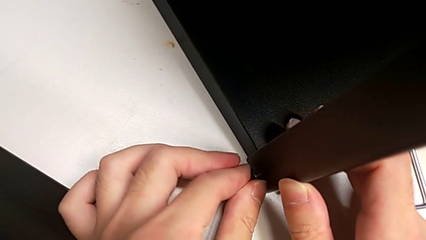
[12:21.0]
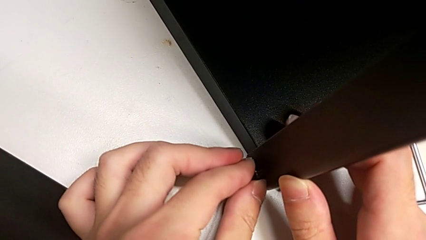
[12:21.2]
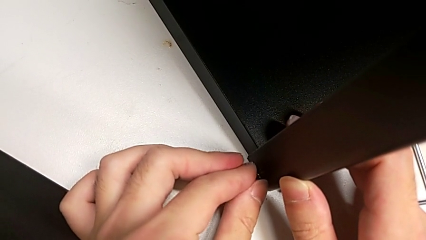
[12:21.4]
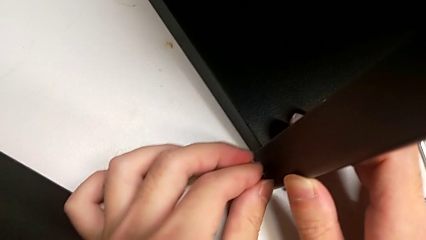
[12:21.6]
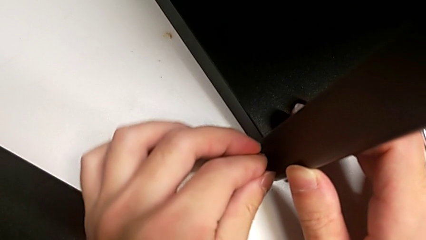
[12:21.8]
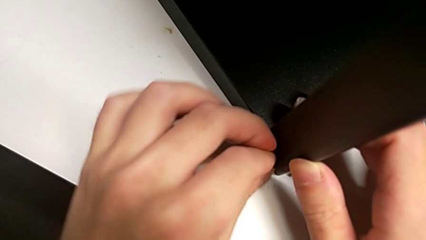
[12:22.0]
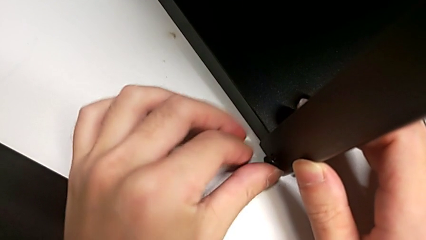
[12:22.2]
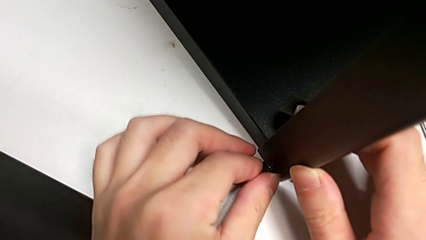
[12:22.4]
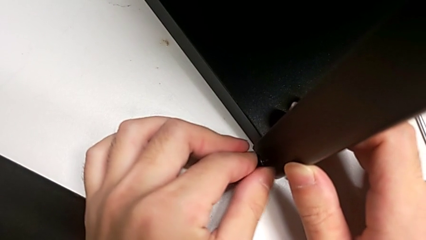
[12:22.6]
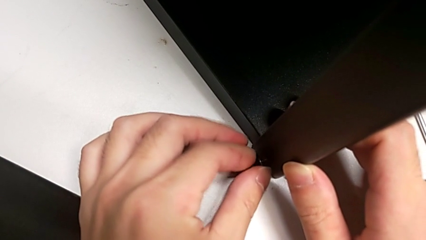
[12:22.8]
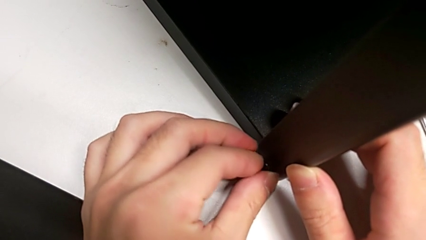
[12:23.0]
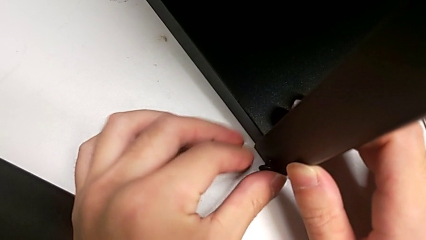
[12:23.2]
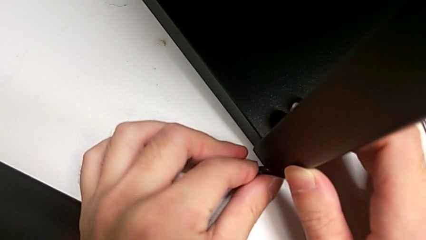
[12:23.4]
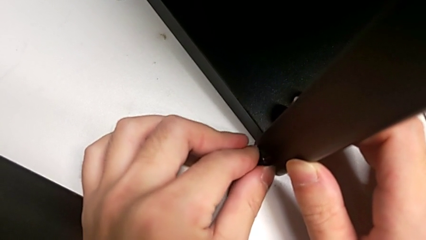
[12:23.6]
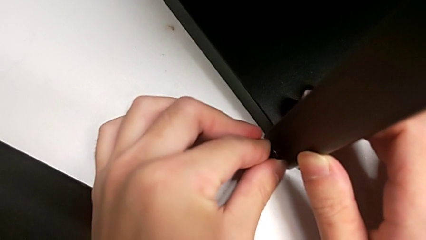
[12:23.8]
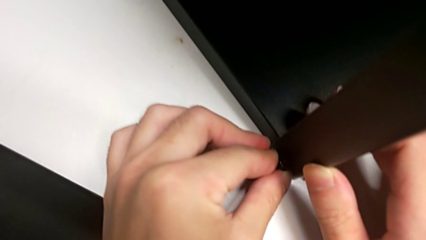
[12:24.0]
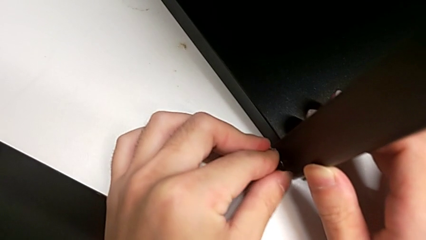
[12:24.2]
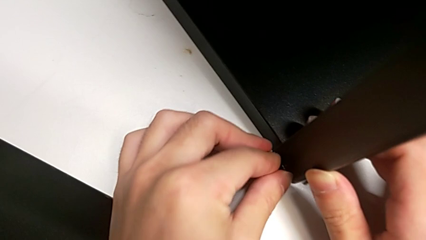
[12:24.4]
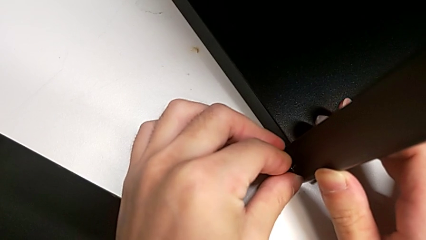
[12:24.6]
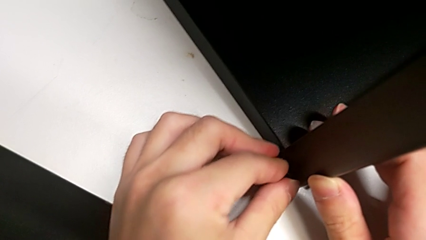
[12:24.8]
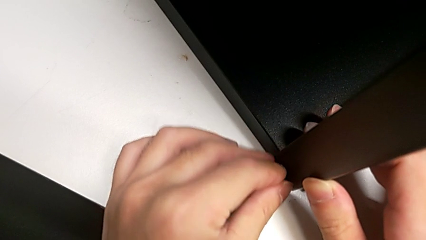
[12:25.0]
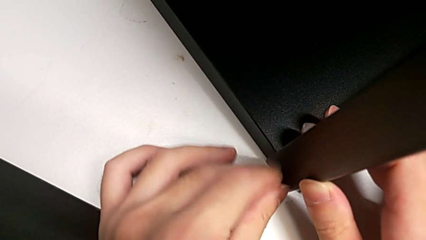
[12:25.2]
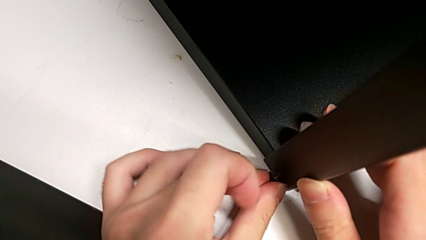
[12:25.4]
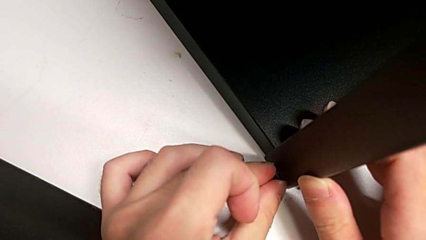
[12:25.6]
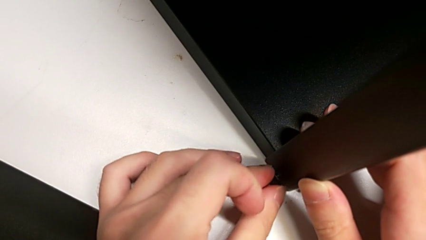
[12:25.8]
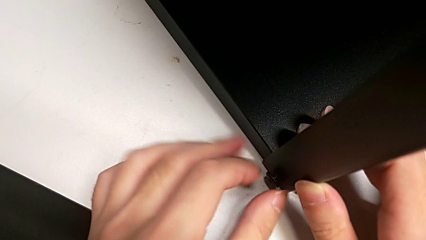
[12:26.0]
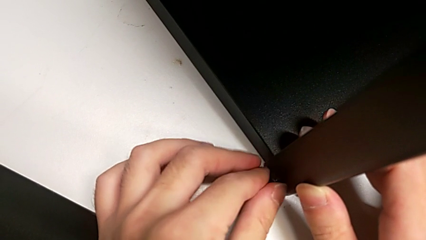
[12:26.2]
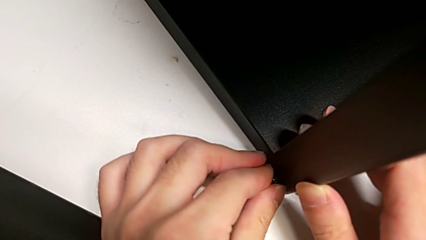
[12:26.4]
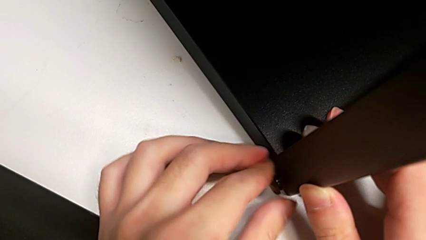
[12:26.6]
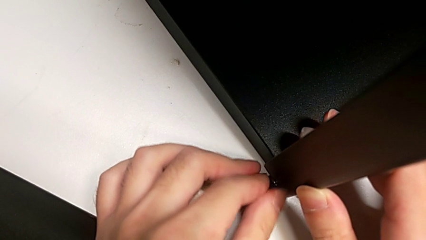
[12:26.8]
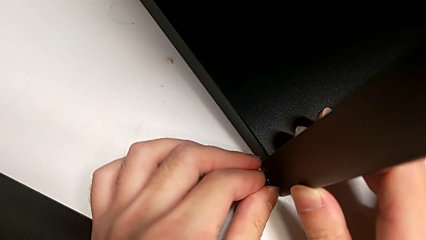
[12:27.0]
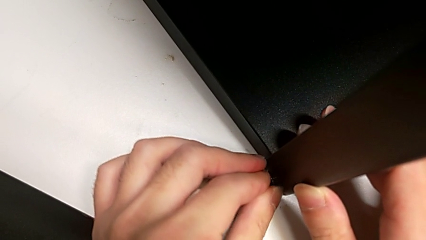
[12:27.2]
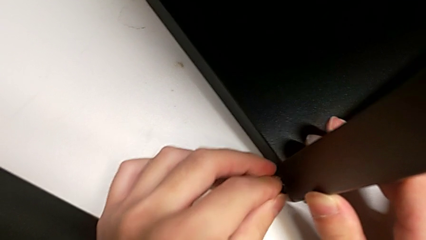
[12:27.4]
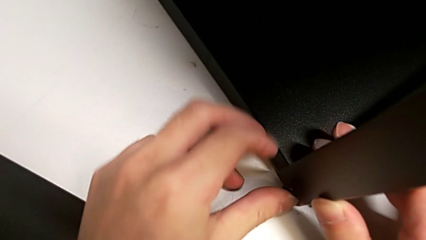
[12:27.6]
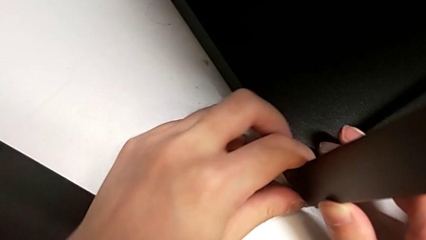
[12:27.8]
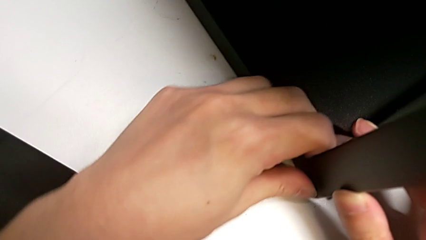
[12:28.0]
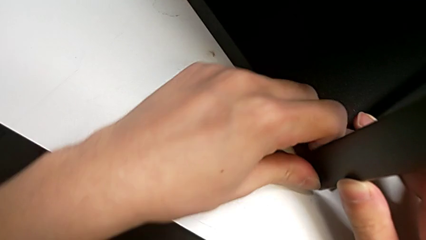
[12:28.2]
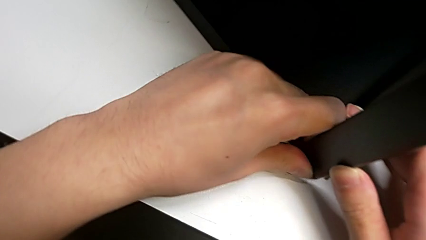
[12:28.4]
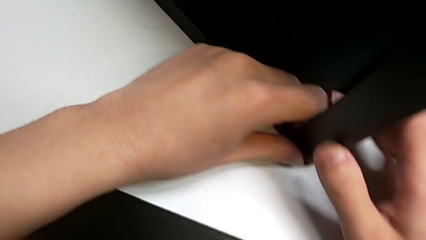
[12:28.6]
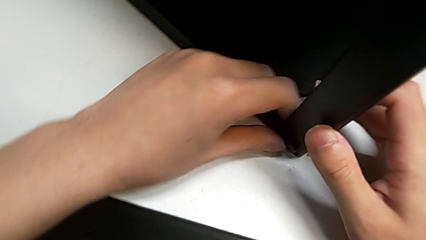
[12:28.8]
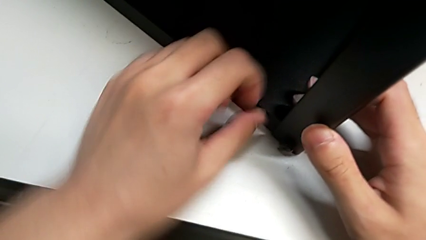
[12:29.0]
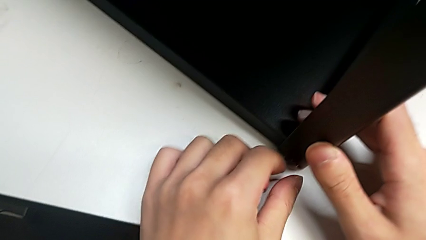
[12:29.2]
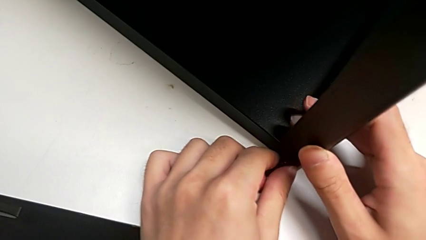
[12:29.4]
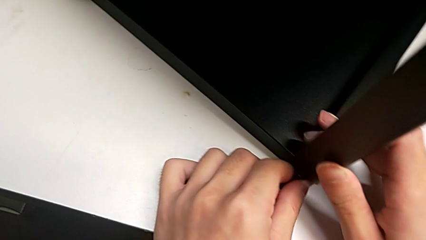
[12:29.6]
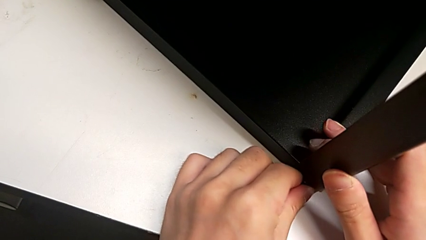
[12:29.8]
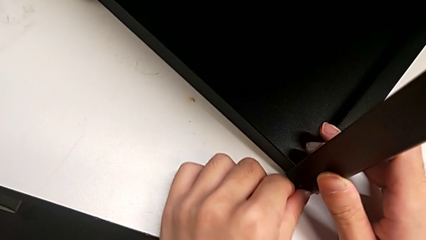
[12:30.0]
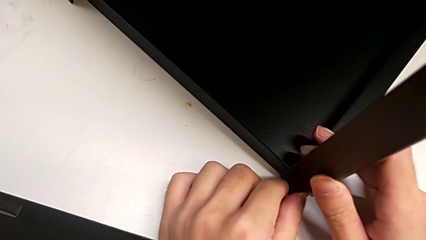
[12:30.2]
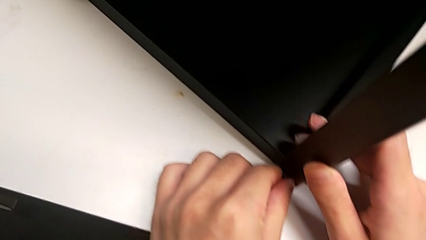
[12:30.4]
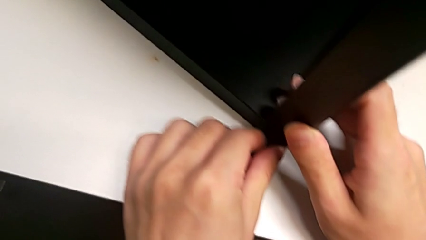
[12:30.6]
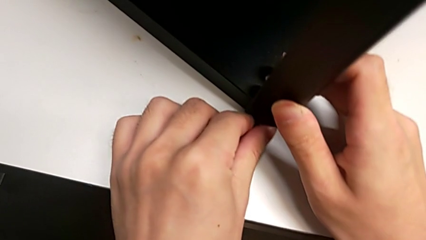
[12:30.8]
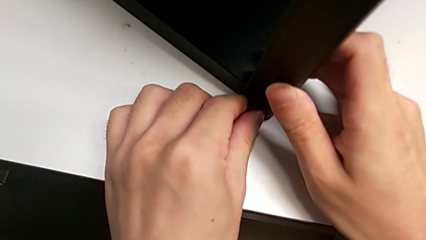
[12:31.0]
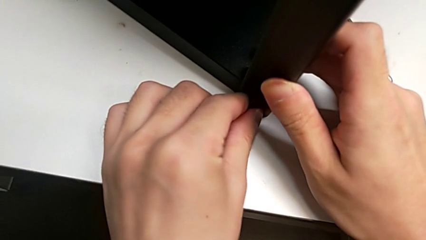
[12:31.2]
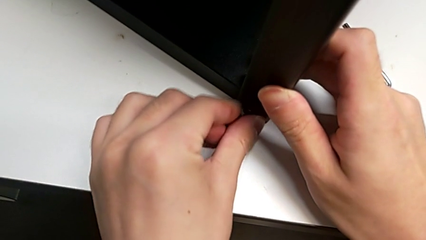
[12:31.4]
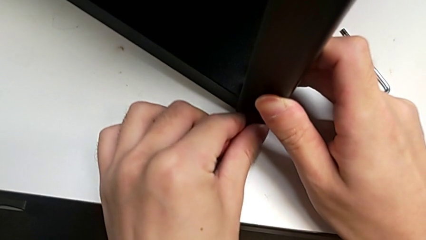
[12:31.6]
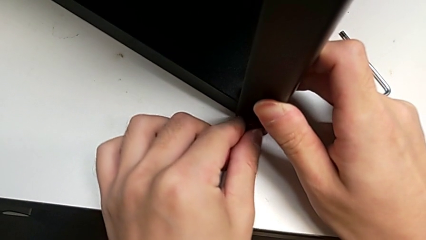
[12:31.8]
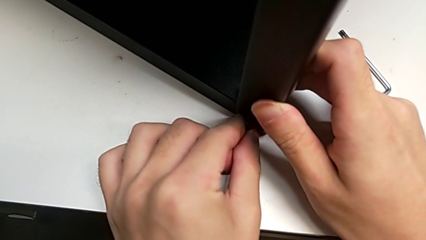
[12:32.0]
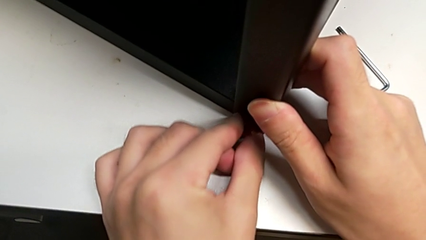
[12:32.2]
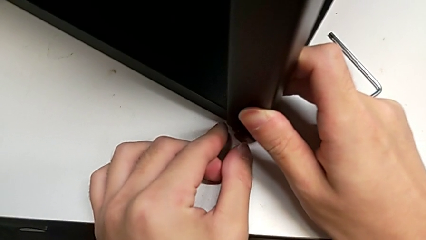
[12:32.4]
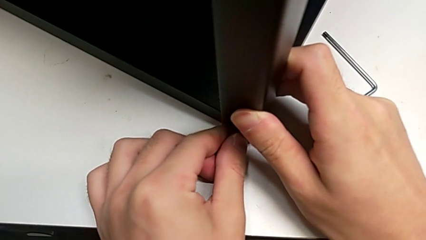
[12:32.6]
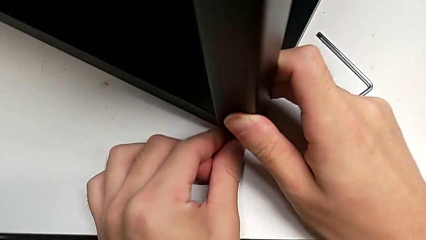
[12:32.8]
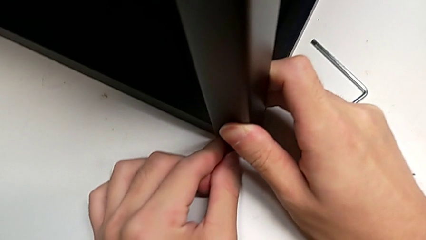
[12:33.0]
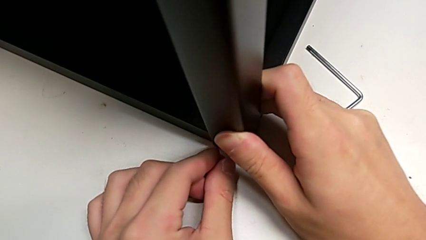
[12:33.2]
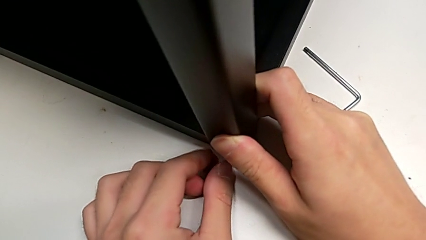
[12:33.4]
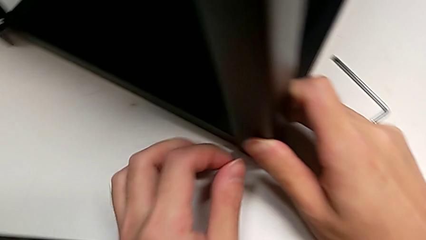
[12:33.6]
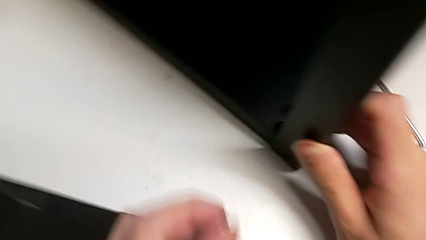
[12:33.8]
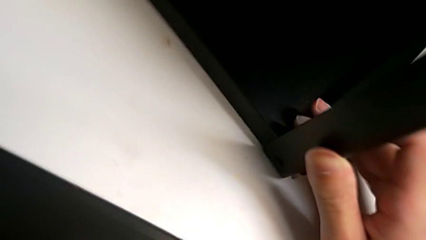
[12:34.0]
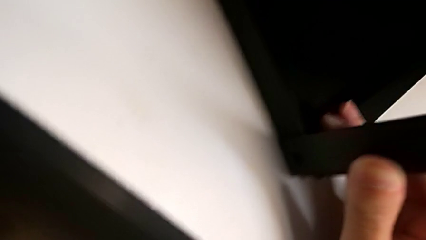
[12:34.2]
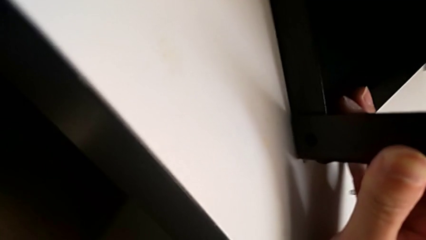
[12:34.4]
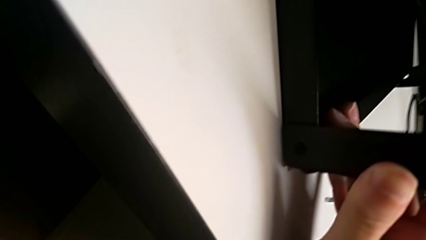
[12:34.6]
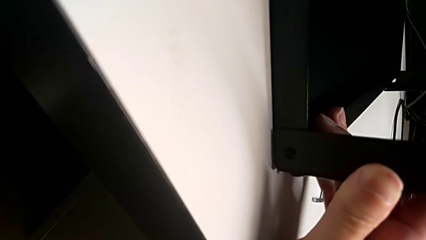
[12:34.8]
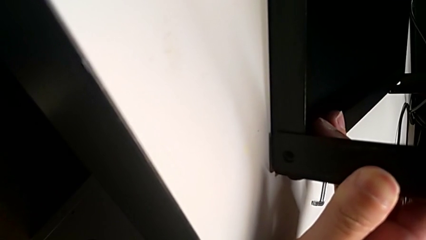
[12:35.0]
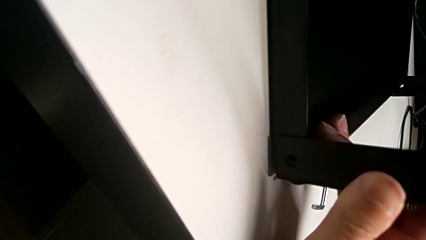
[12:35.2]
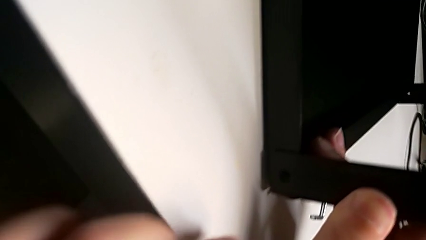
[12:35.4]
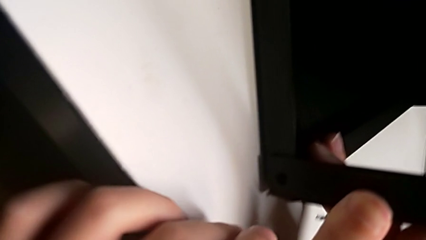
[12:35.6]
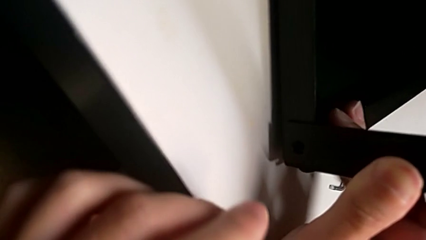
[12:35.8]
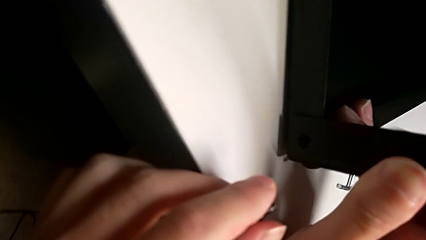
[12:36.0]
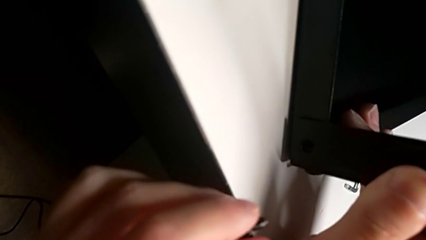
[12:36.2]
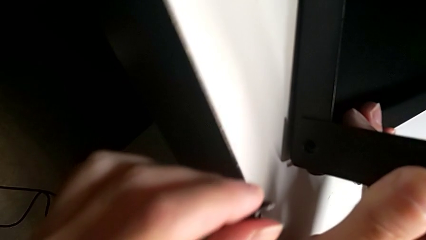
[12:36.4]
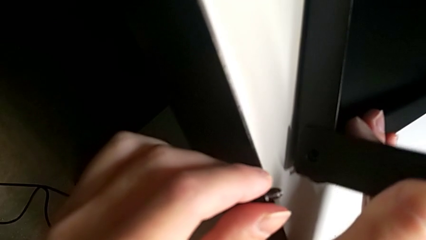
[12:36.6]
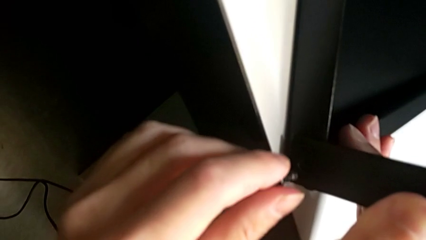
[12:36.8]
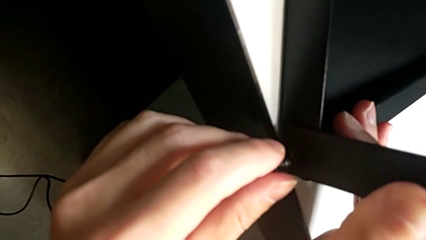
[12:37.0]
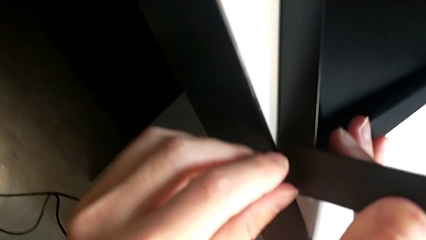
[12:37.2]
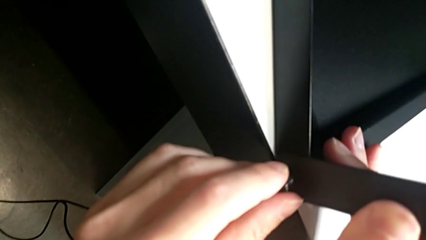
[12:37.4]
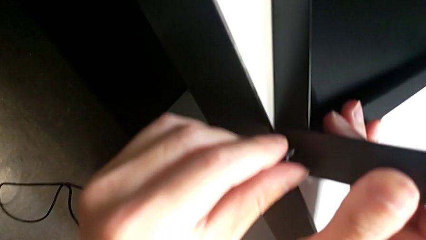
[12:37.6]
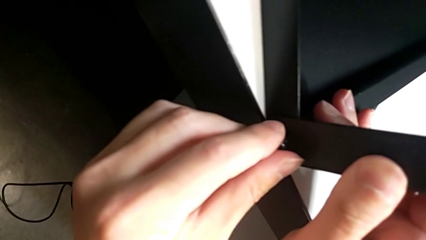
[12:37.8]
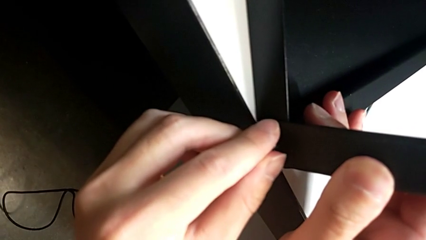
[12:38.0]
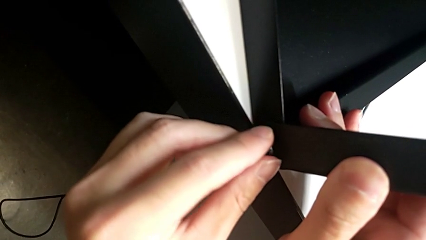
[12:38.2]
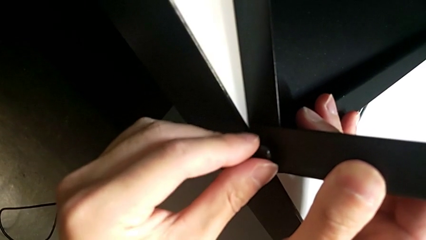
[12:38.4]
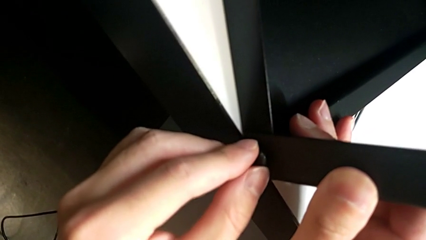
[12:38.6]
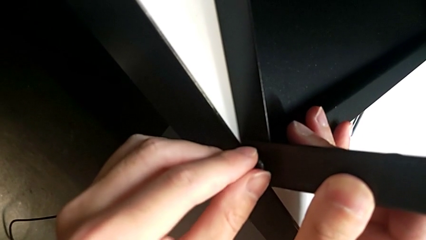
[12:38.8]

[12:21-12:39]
The camera wearer is screwing the top shelf into place. They keep screwing the first hex socket head, pull it and insert it.
